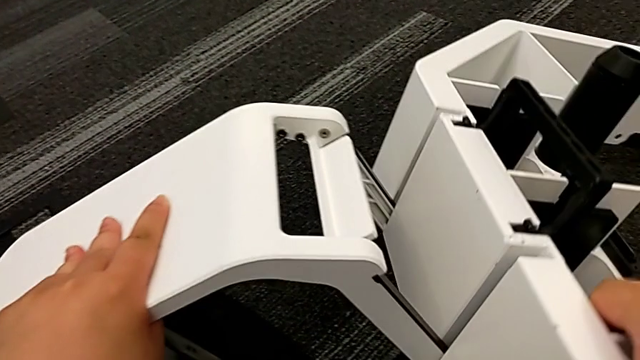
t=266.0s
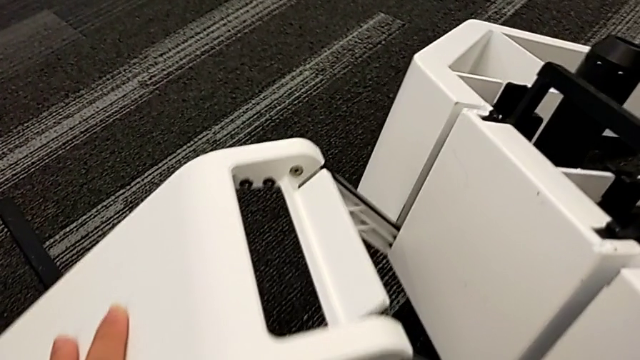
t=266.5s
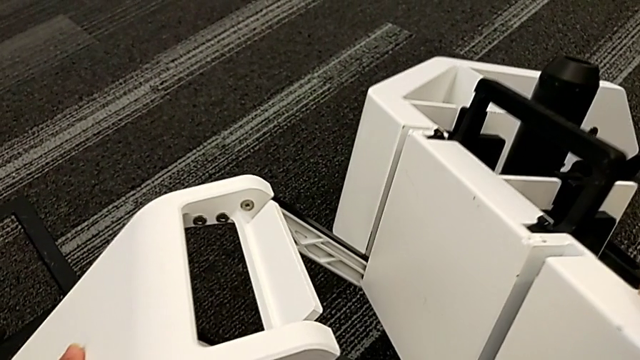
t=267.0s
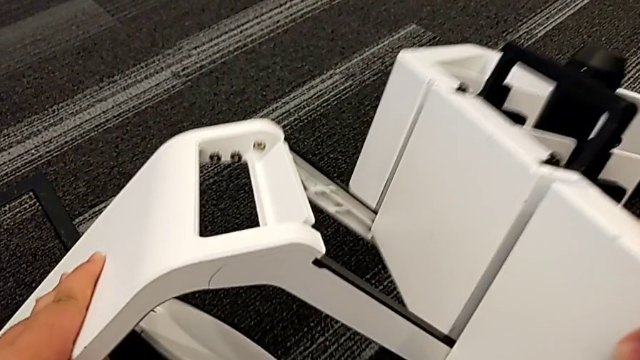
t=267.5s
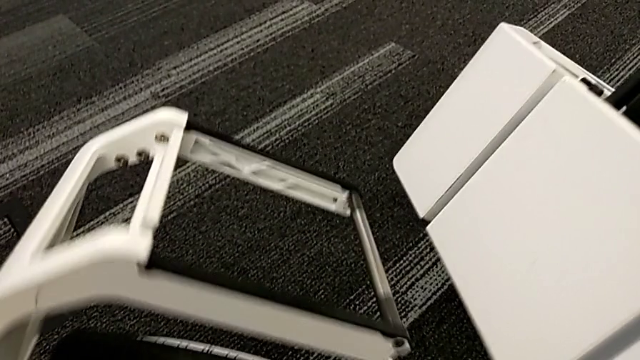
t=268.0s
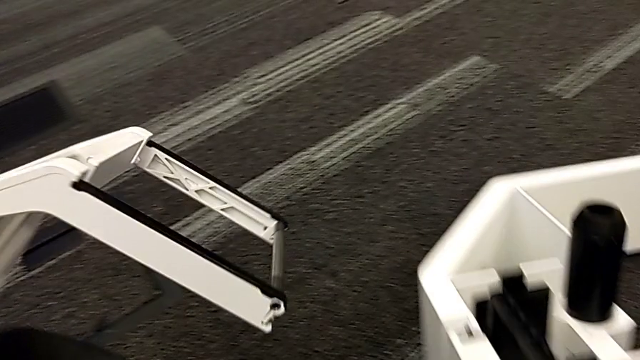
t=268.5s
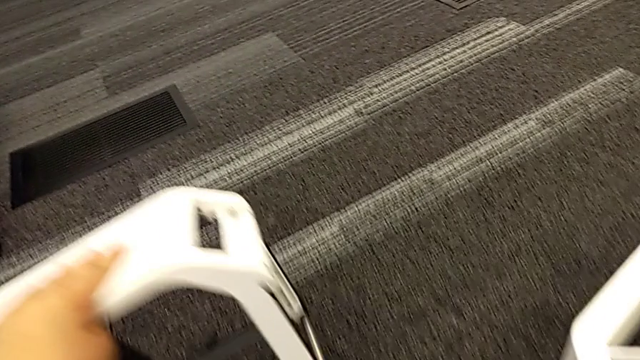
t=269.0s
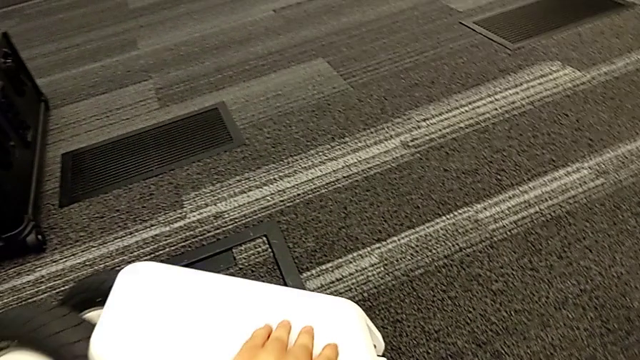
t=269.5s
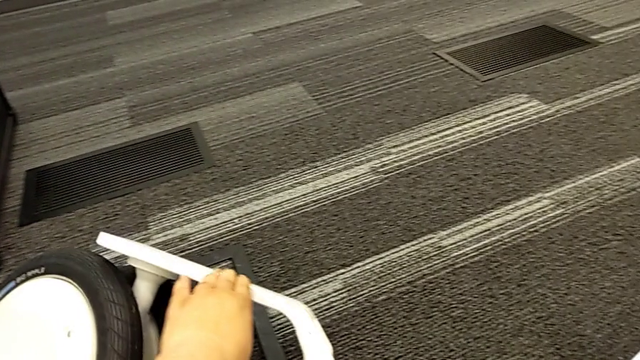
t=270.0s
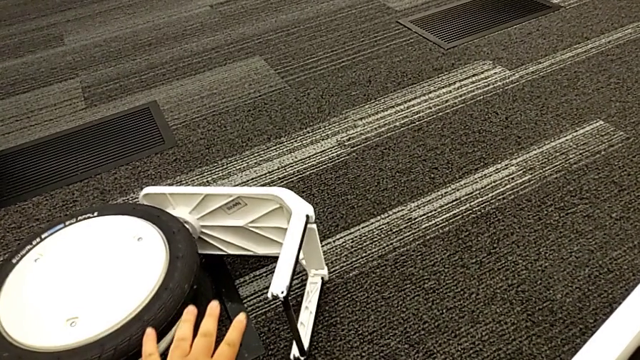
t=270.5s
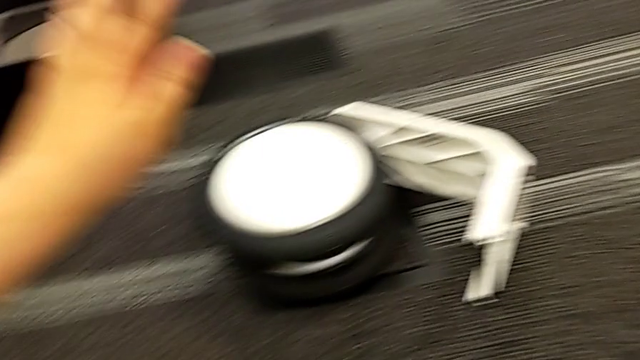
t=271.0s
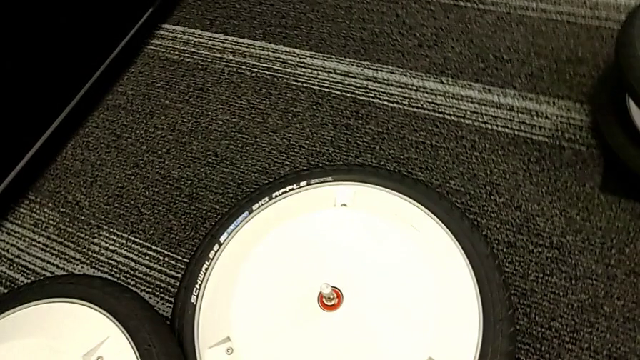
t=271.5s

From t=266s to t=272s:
The camera wearer is disassembling the kickstand. They disassemble the front wheel.

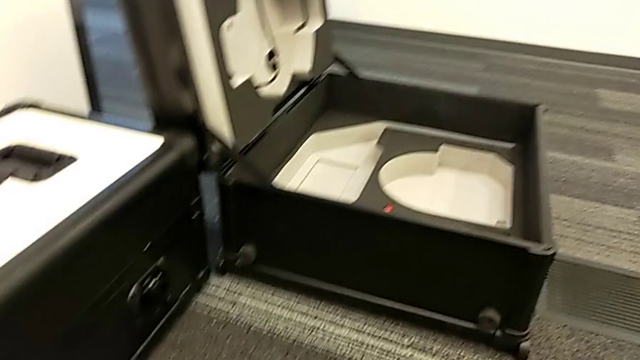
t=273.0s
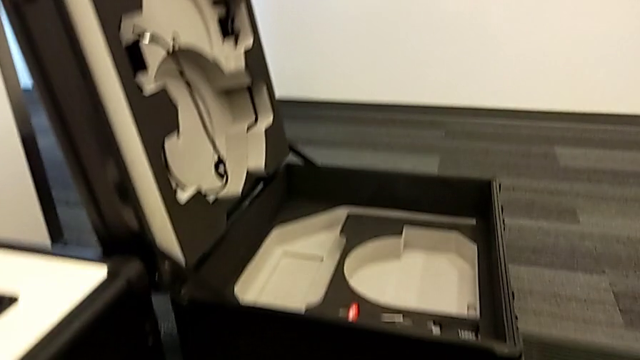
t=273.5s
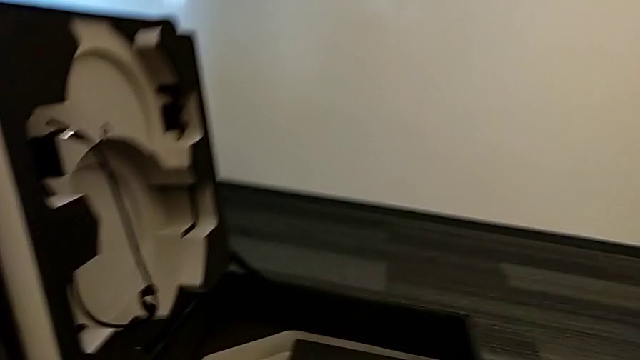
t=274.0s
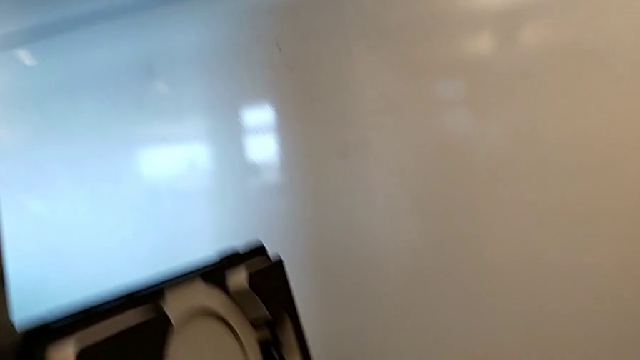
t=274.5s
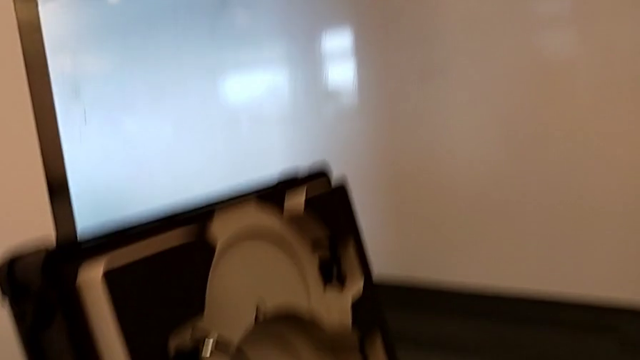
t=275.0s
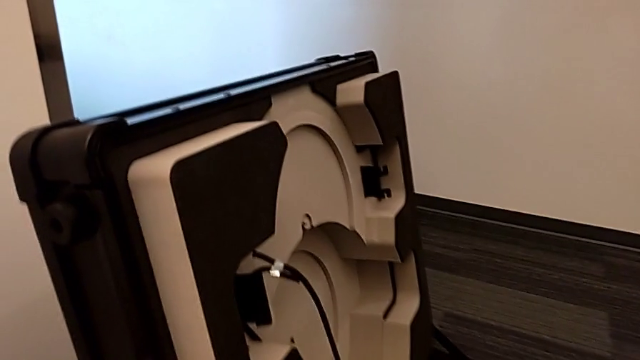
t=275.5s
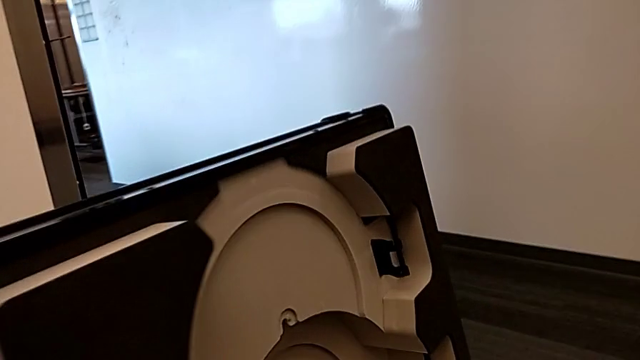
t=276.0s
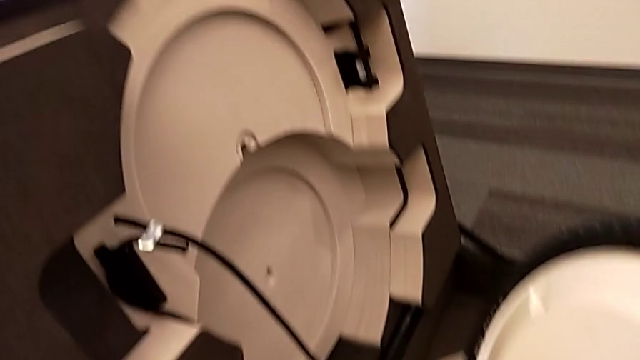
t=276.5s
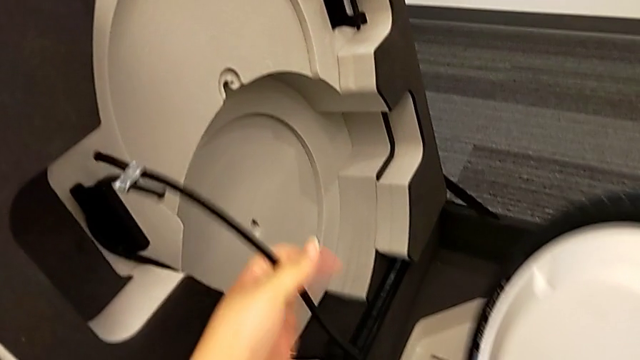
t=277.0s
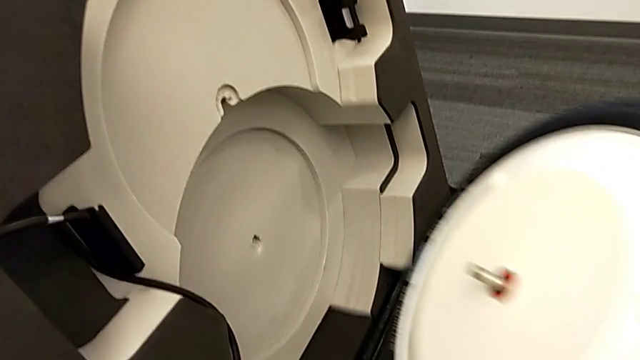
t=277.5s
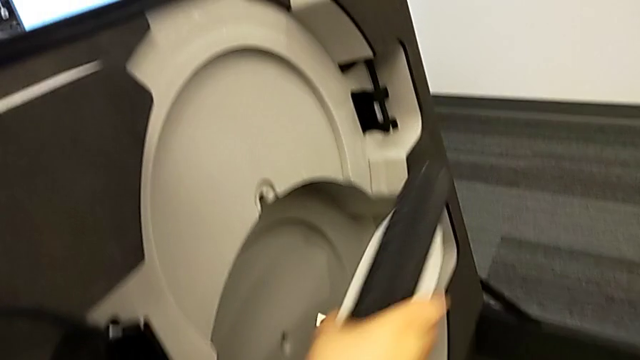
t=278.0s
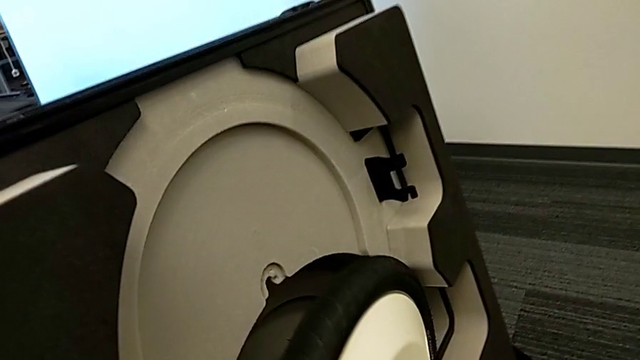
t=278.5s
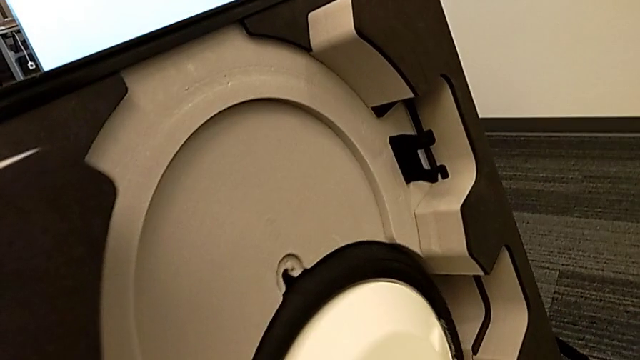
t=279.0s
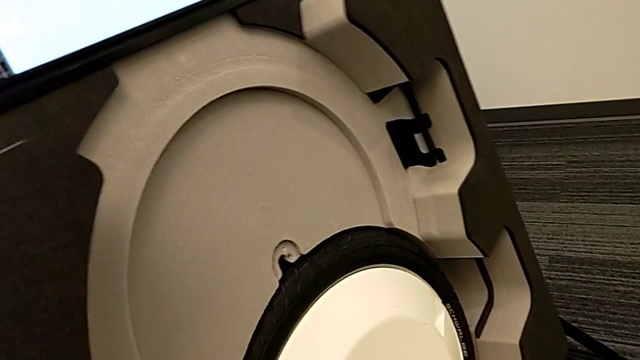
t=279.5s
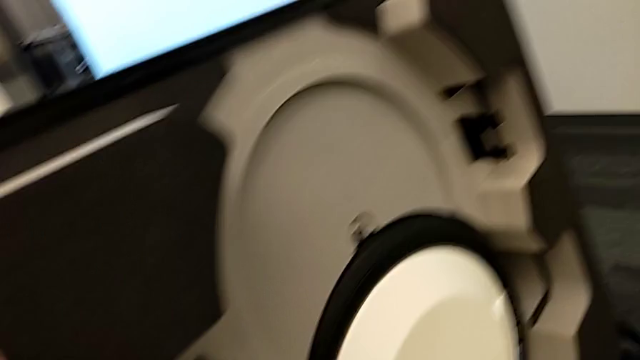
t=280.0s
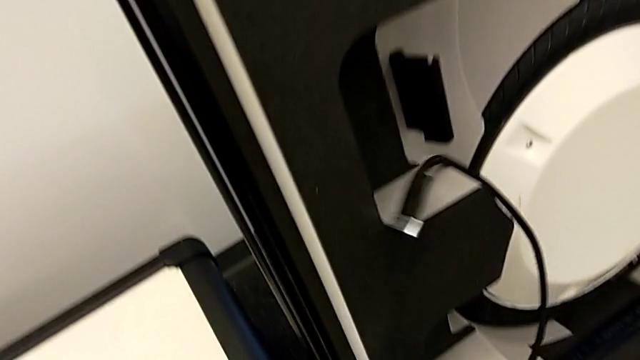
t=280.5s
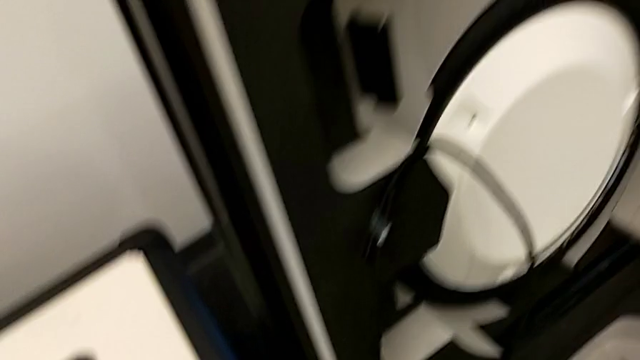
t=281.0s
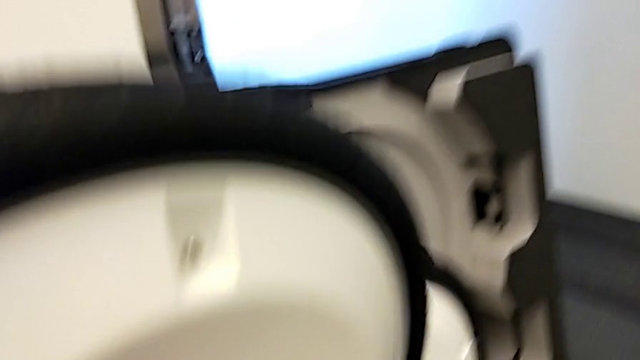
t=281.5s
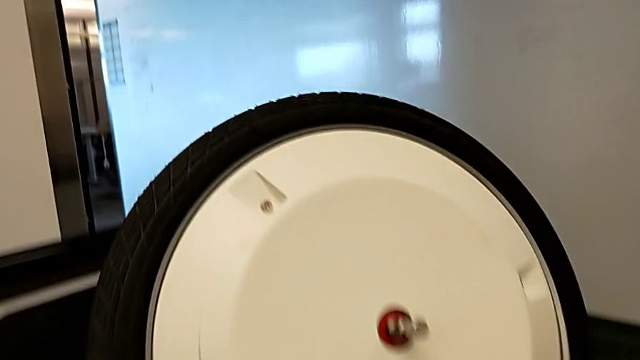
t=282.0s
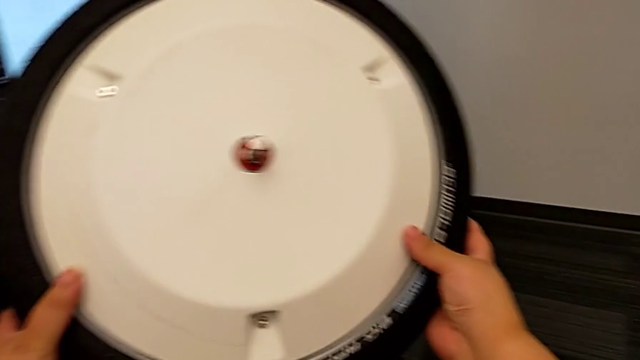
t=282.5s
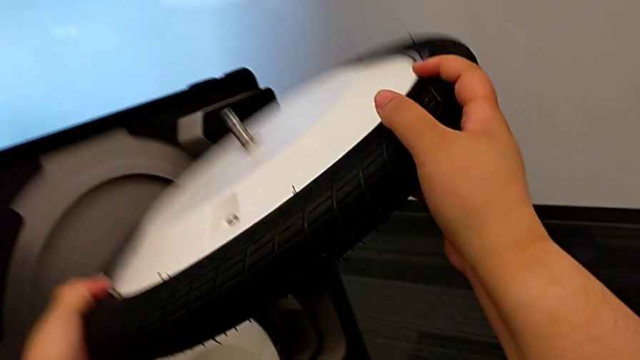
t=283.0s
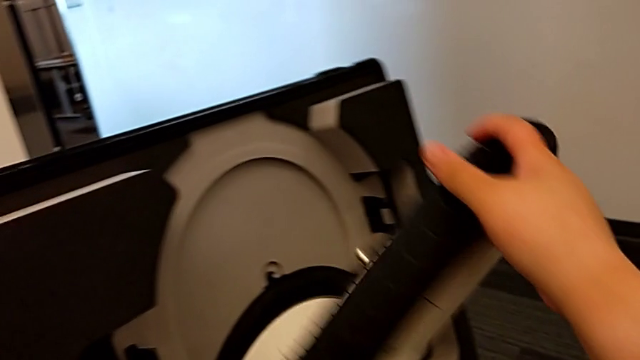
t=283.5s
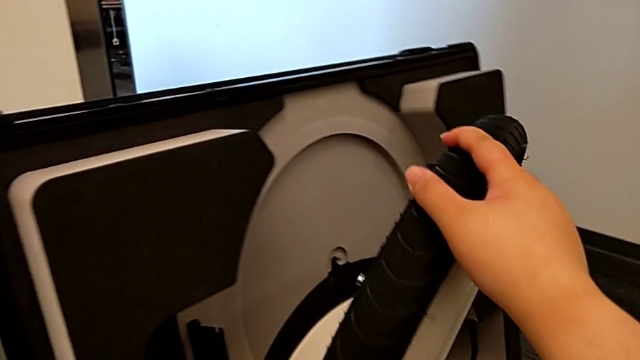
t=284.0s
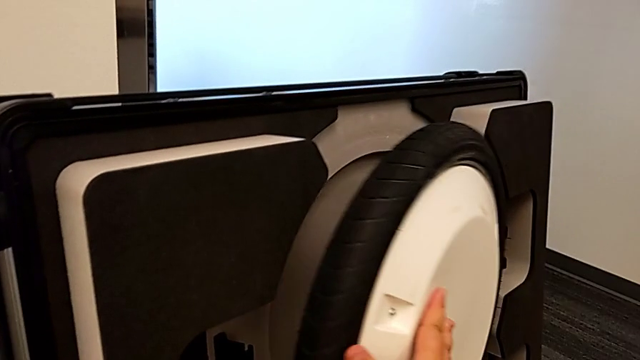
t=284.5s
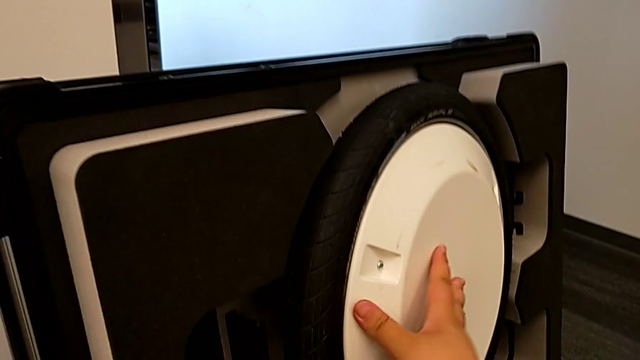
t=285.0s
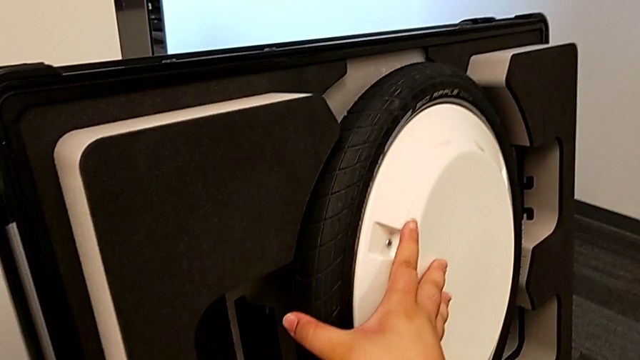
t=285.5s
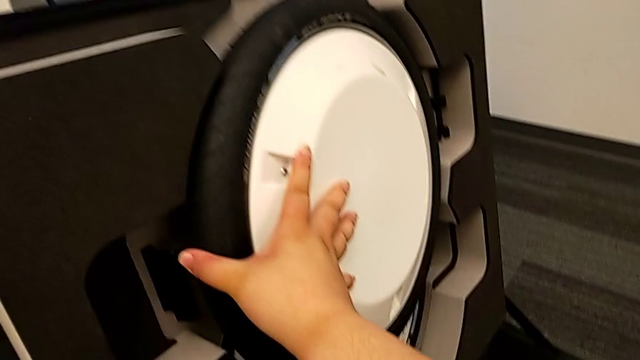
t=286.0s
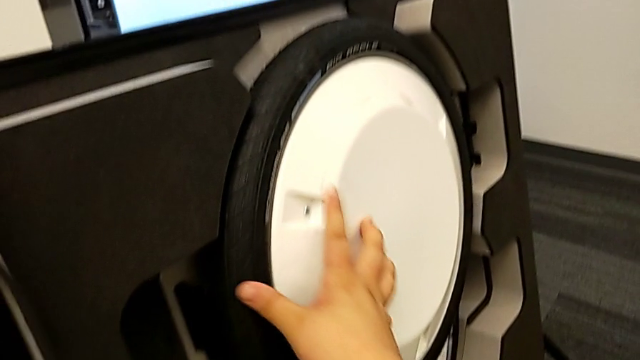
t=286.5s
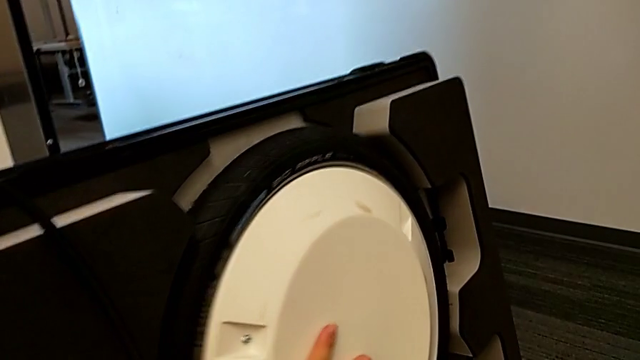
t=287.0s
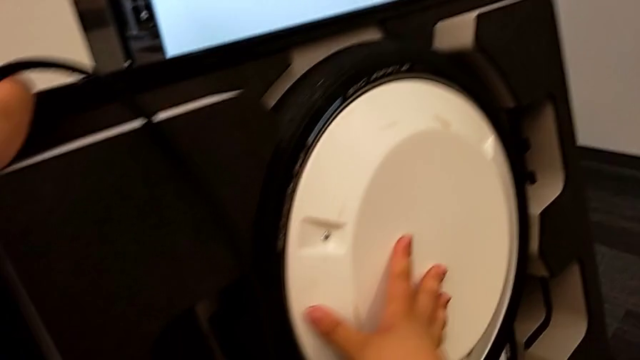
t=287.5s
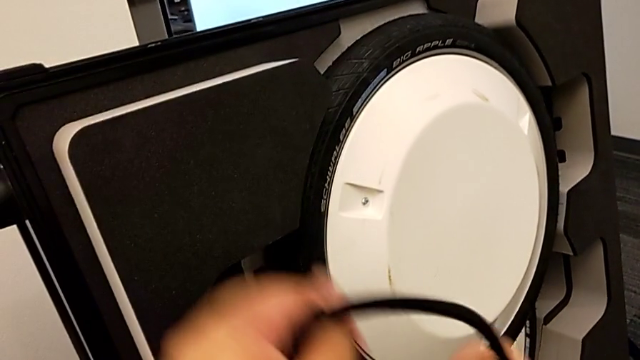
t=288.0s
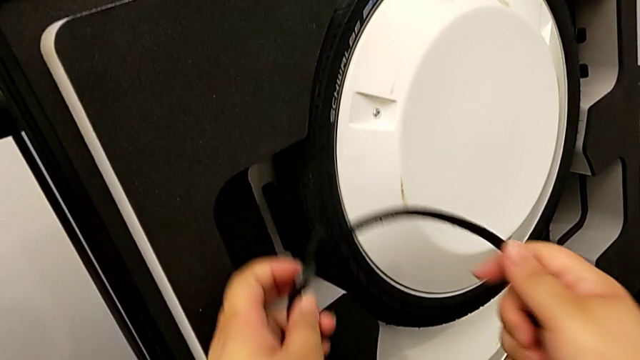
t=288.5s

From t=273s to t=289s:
The camera wearer is putting the wheel unit and wheels into the box. They insert the wheel twice.
